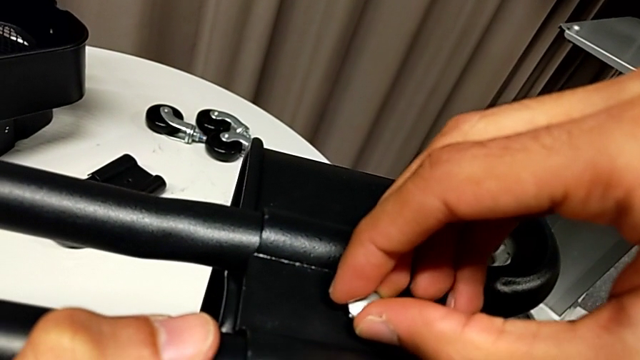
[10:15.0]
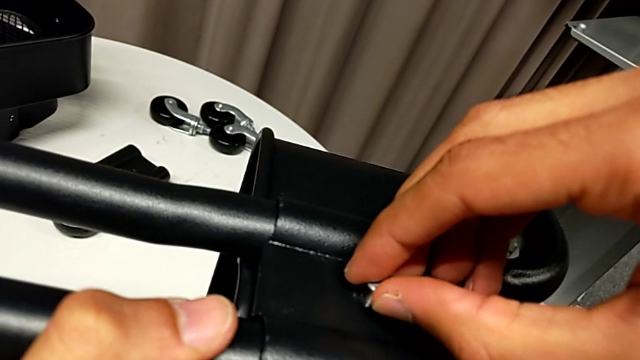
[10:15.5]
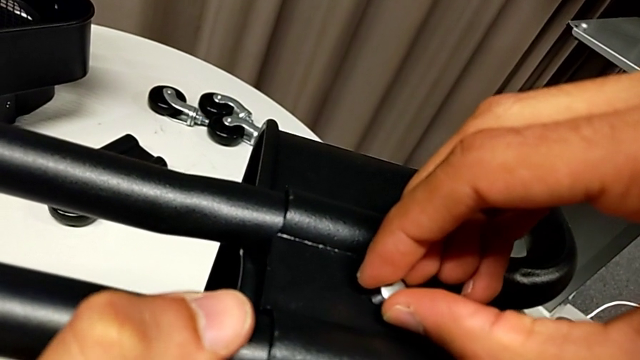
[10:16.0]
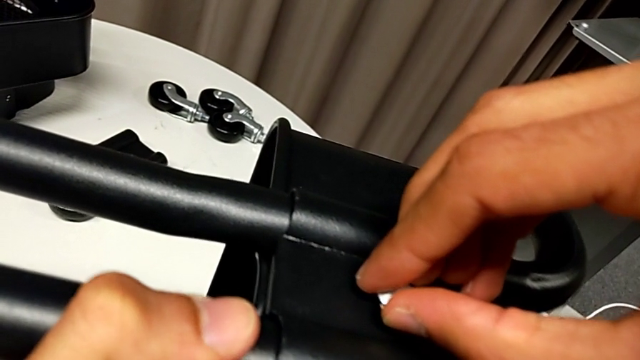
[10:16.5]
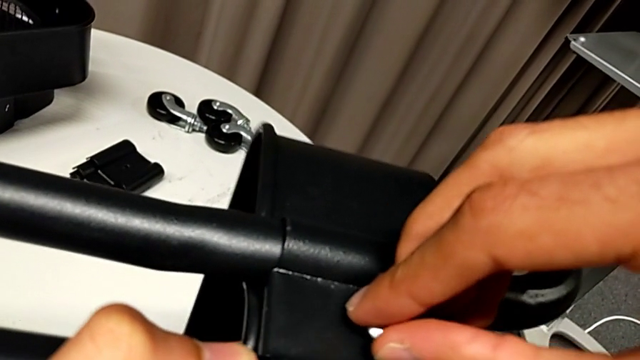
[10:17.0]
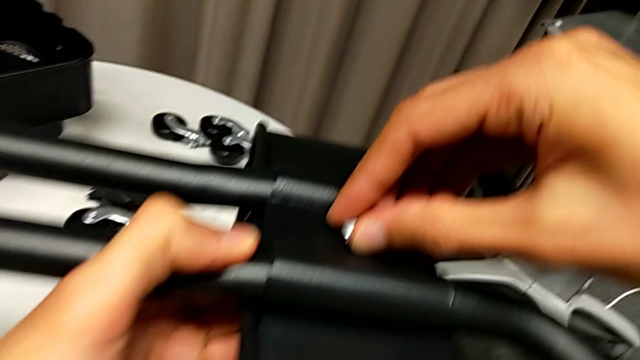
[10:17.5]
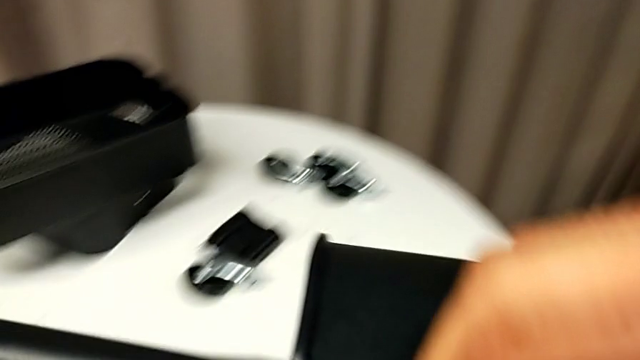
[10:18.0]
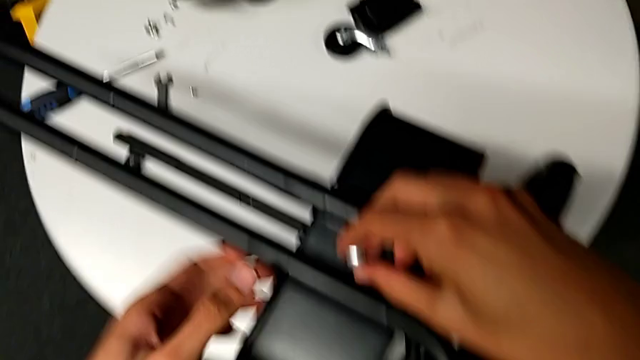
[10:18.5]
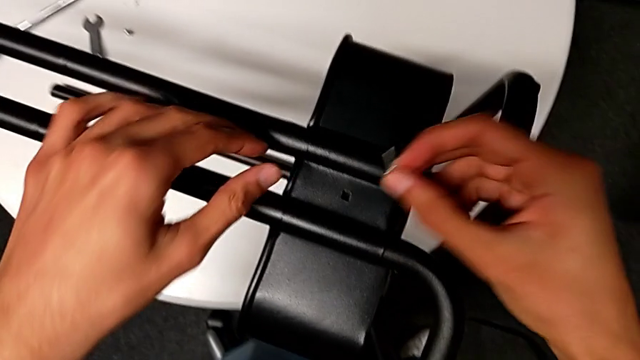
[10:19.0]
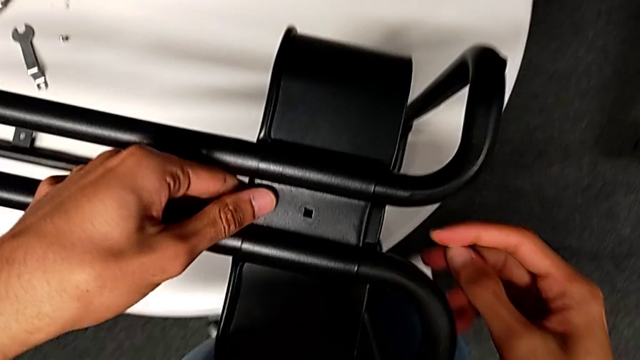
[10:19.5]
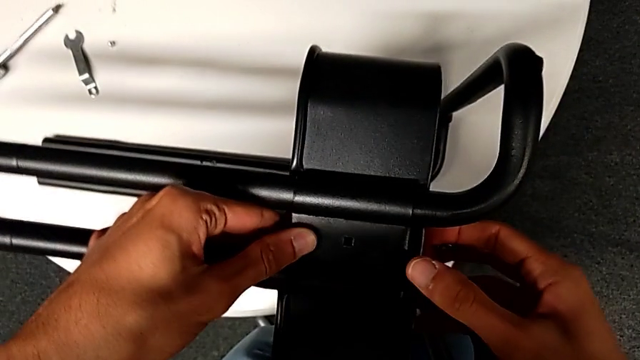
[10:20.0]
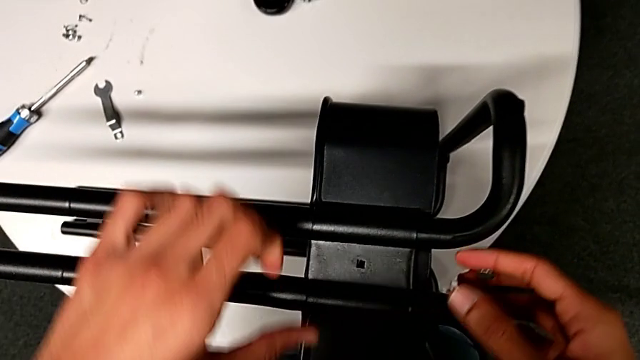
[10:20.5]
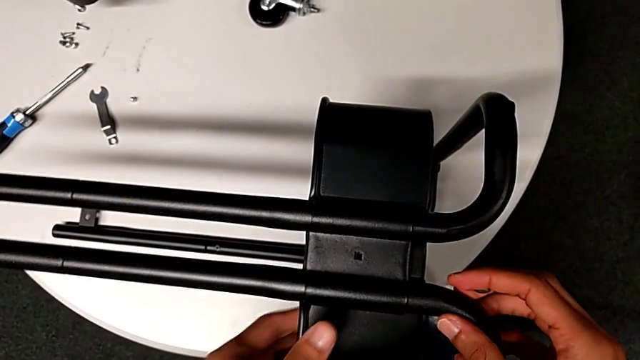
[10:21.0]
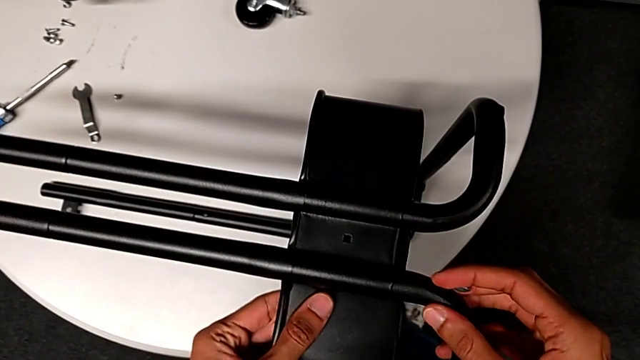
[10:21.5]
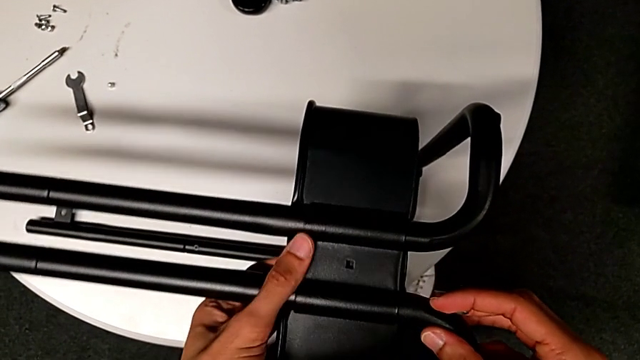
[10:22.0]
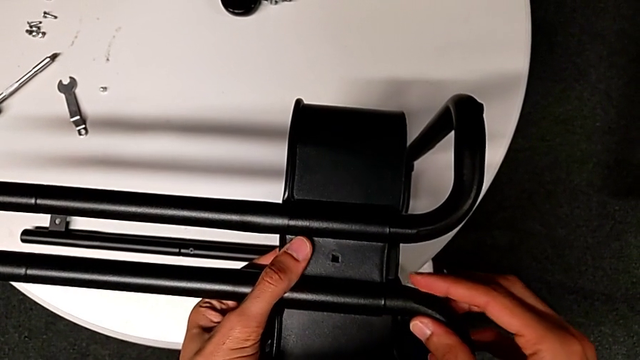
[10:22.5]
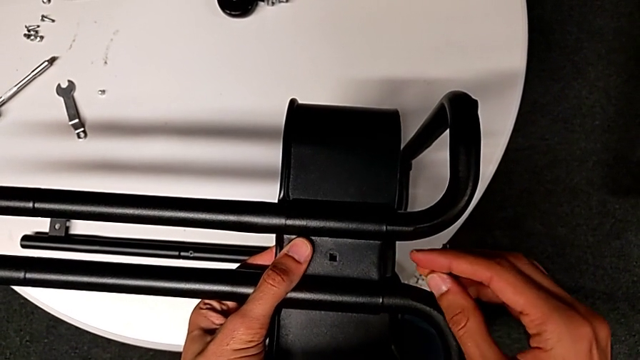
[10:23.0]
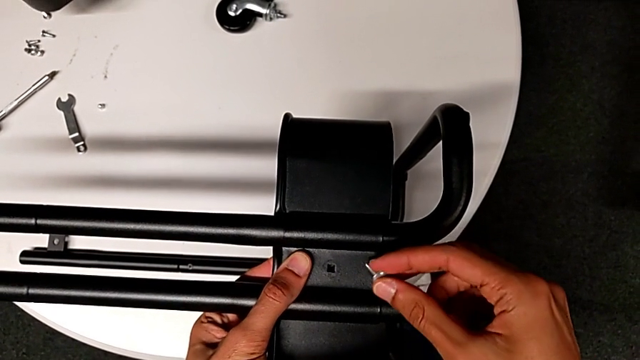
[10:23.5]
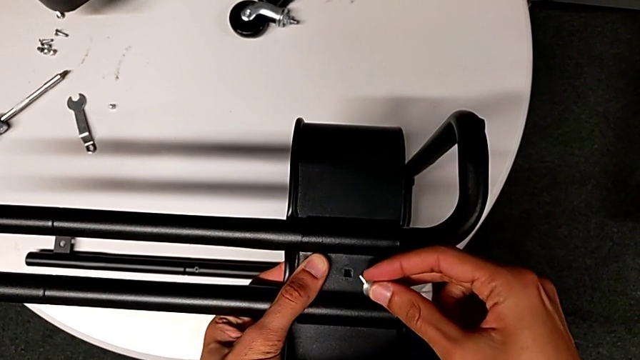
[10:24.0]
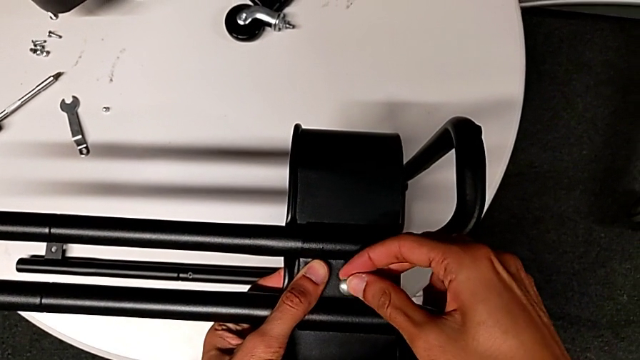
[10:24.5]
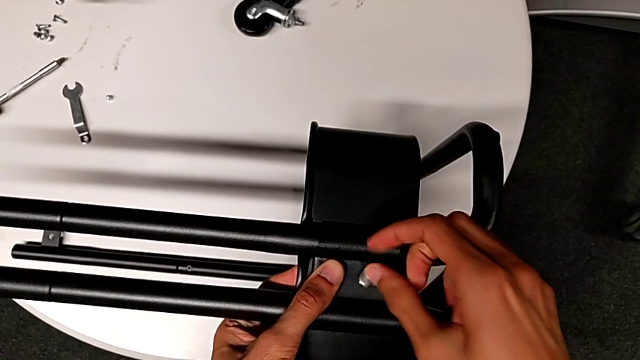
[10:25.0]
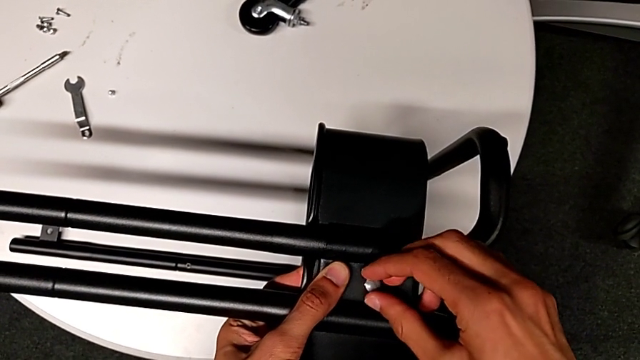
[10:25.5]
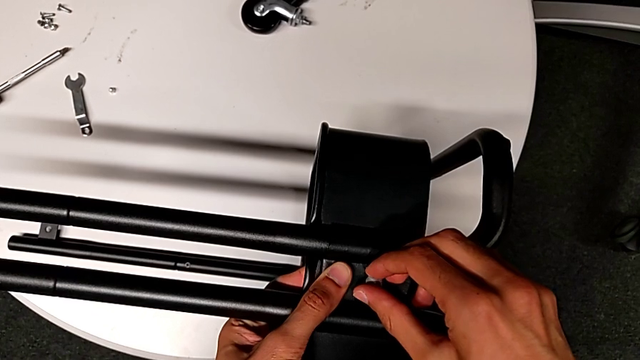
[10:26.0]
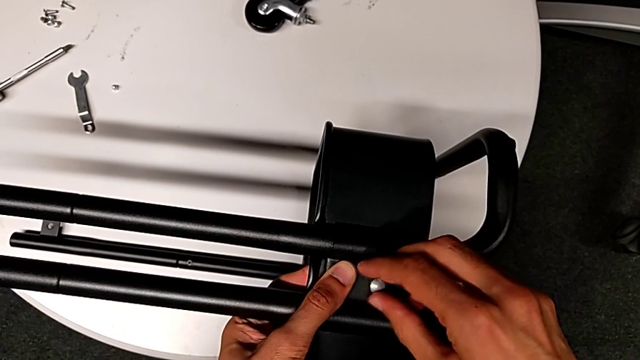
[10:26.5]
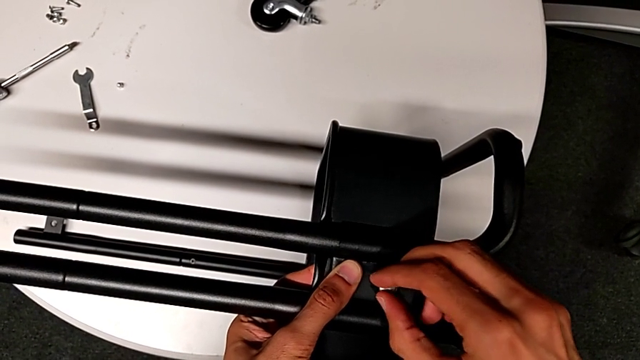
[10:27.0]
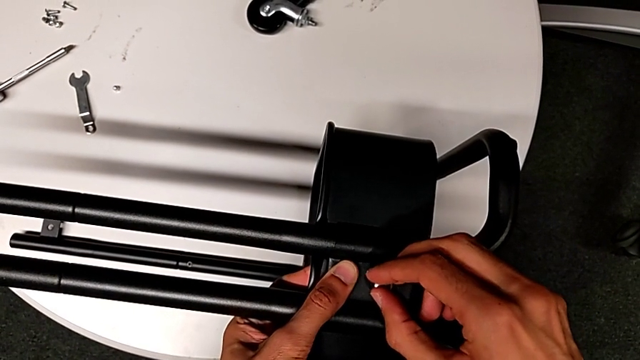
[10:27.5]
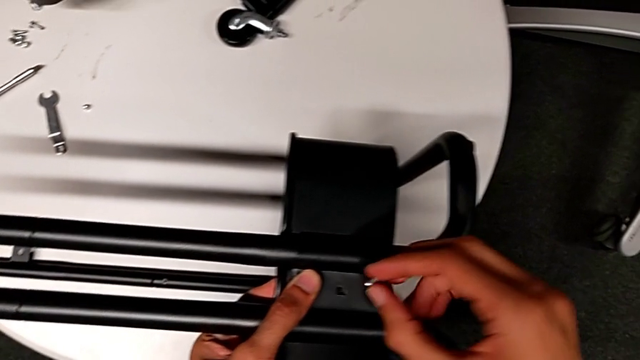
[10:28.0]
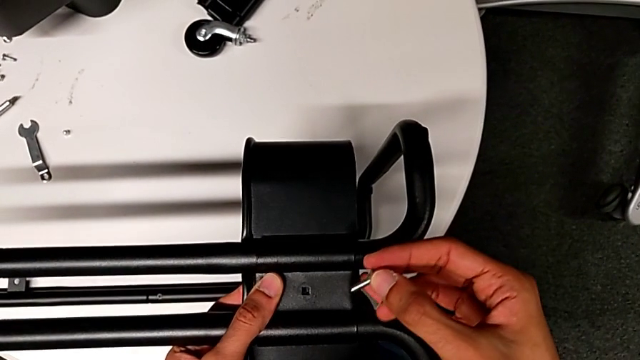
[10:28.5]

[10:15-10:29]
The camera wearer is inserting the lower basket. They keep rotating the screw, disassemble it, align the second bracket, rotate the screw and disassemble it.

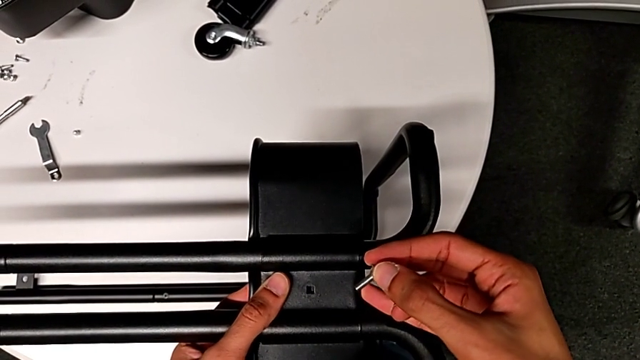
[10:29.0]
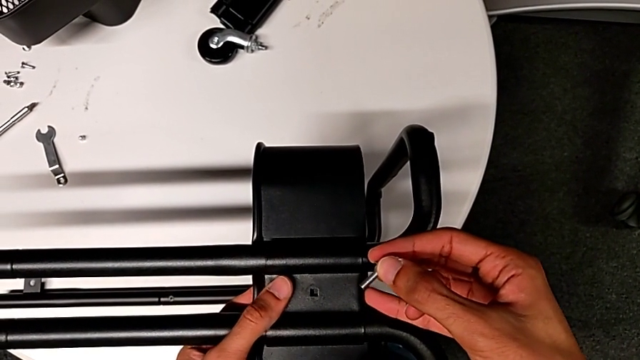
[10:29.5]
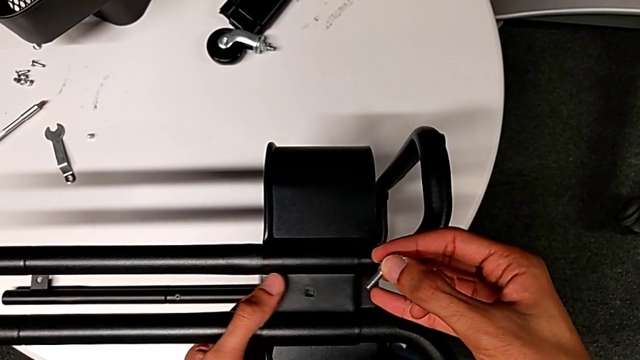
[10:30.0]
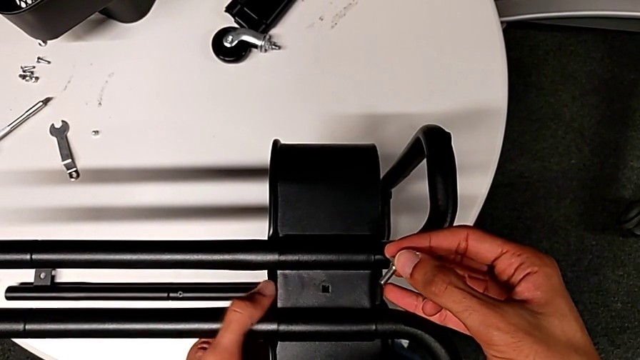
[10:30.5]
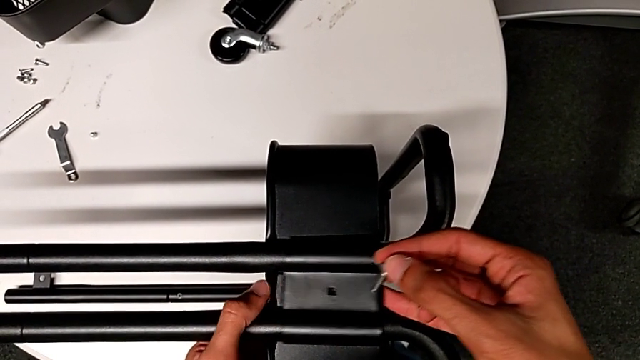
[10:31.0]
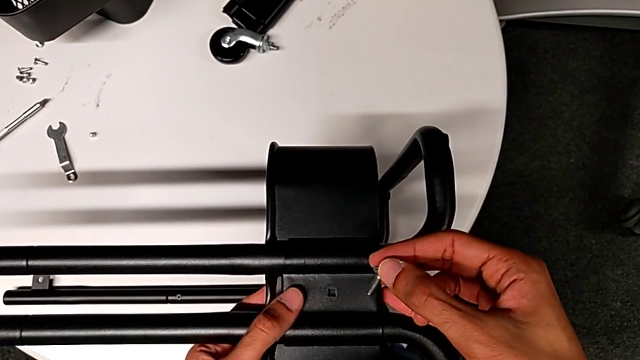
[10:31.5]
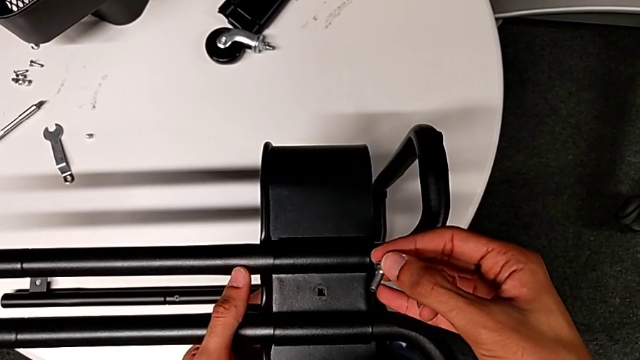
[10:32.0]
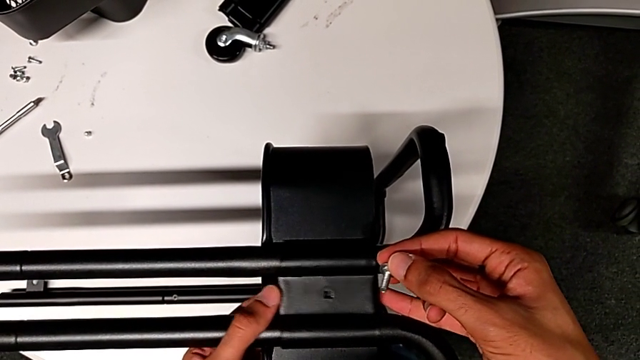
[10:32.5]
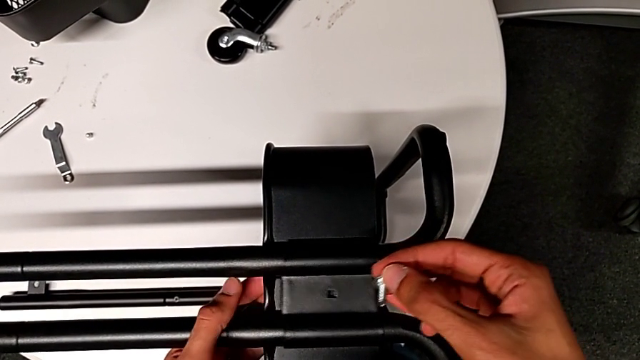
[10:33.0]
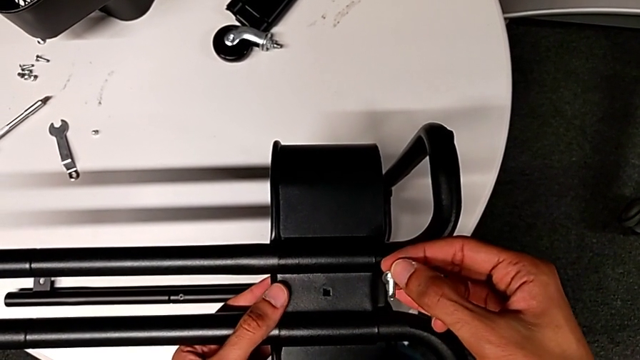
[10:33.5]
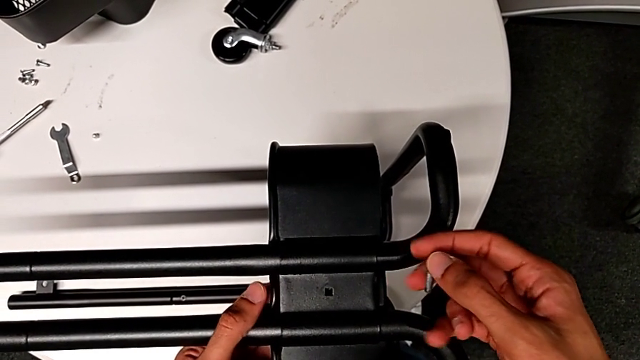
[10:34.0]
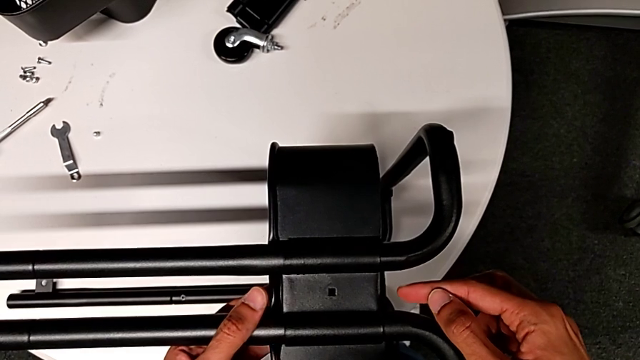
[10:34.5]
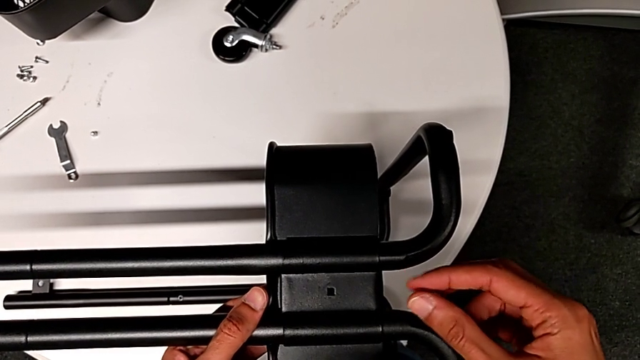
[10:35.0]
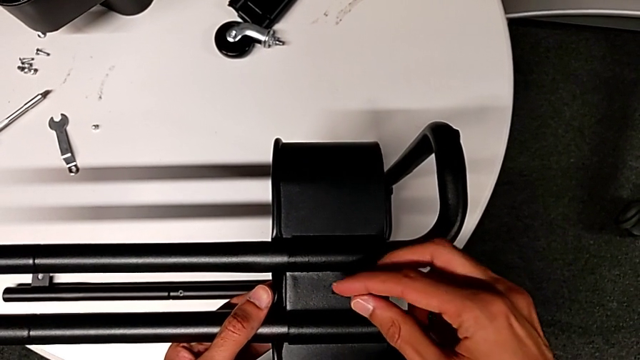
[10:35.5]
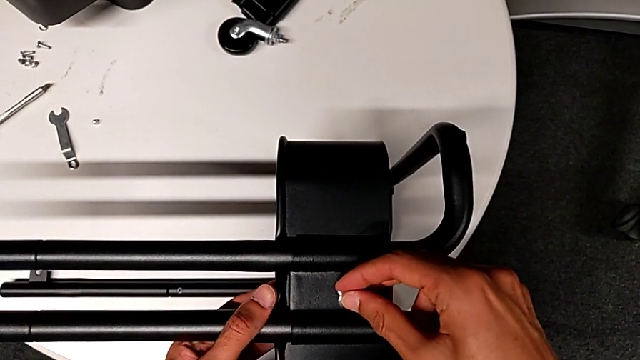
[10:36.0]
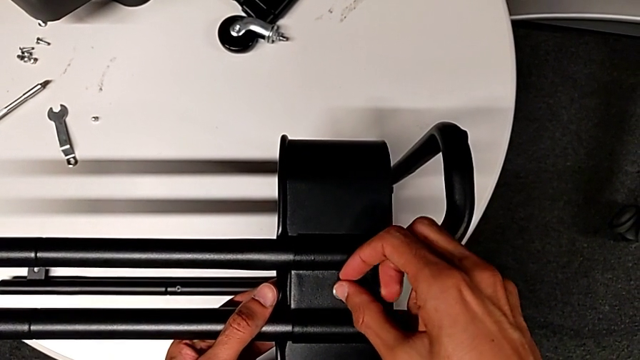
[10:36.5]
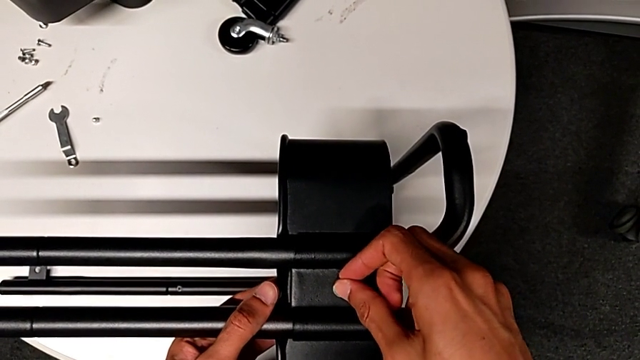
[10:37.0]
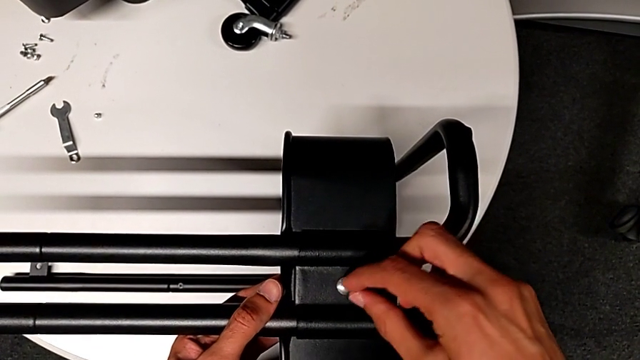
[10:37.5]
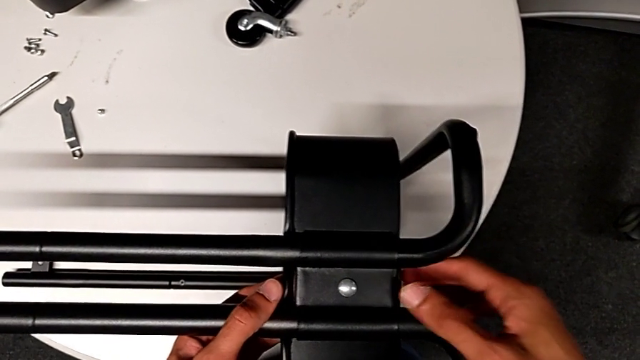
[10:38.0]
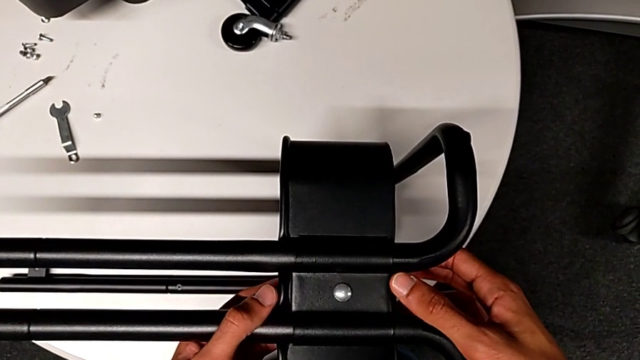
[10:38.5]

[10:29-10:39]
The camera wearer is inserting the lower basket. They align the second bracket and insert the screw.
